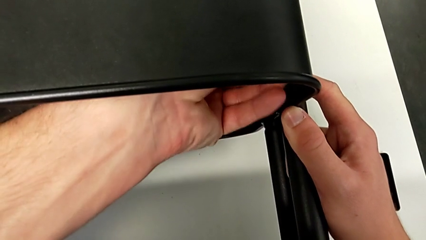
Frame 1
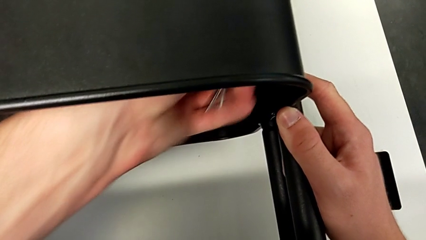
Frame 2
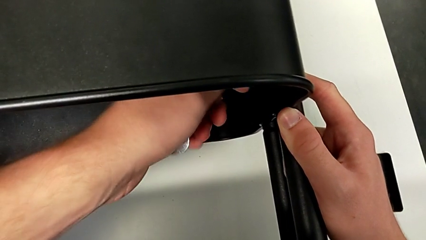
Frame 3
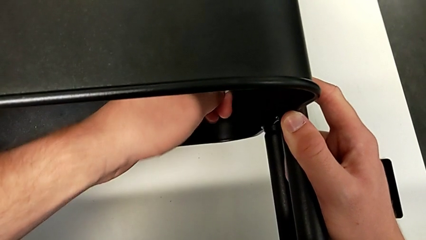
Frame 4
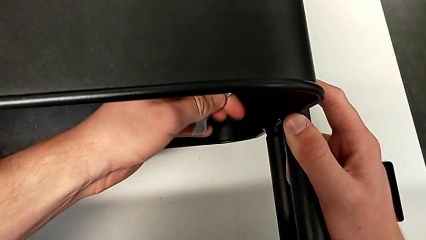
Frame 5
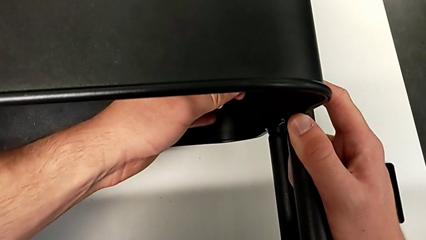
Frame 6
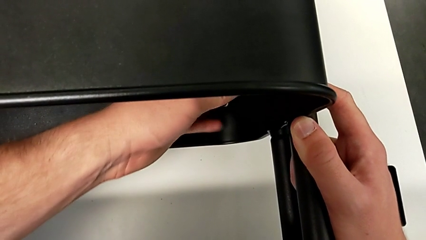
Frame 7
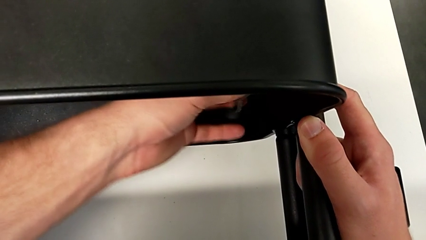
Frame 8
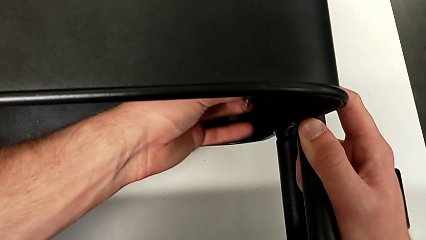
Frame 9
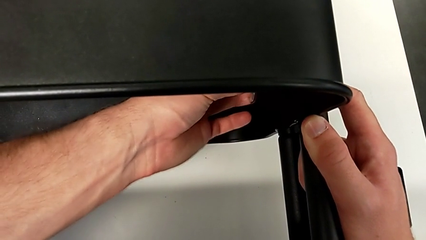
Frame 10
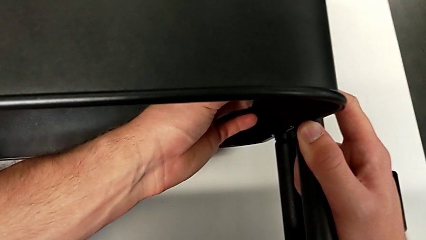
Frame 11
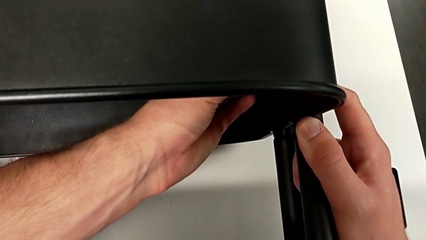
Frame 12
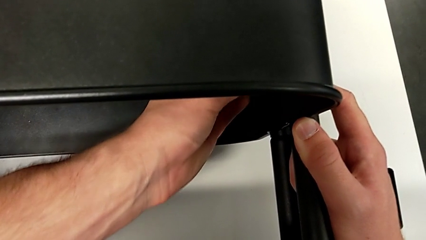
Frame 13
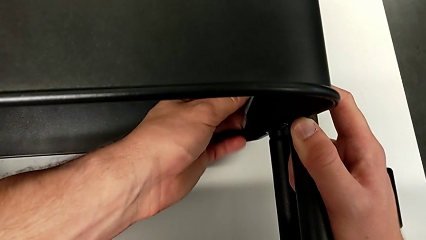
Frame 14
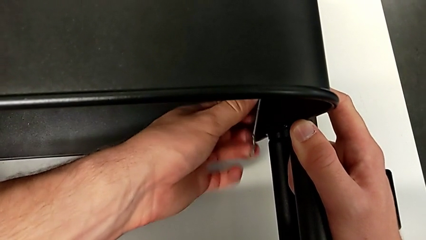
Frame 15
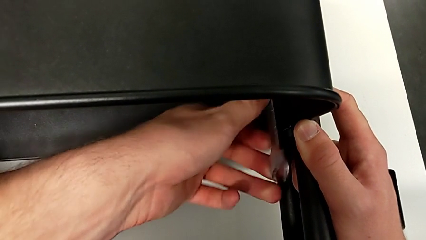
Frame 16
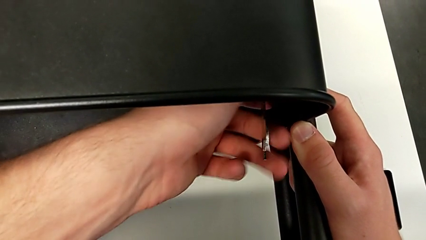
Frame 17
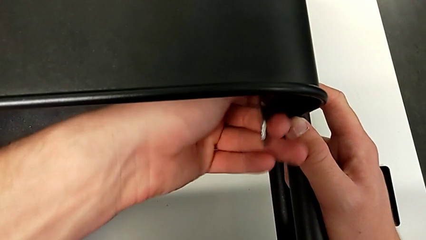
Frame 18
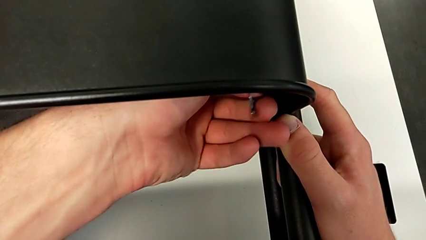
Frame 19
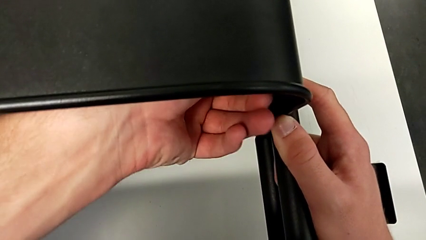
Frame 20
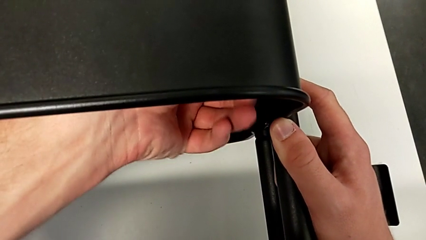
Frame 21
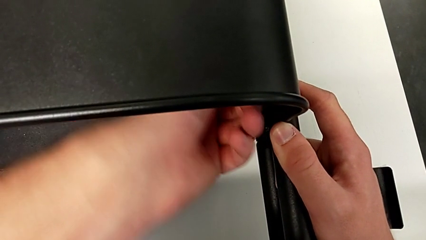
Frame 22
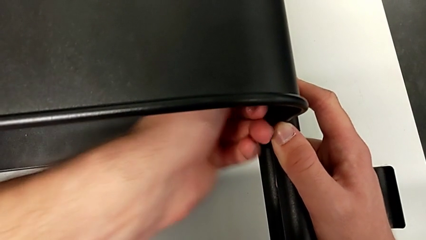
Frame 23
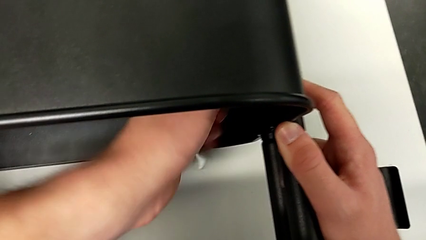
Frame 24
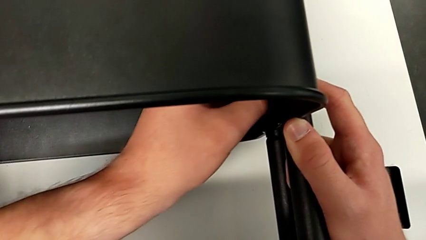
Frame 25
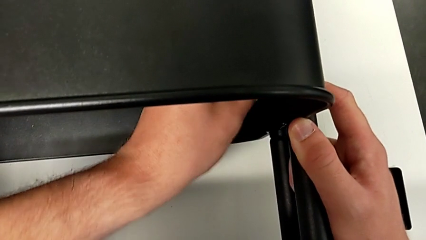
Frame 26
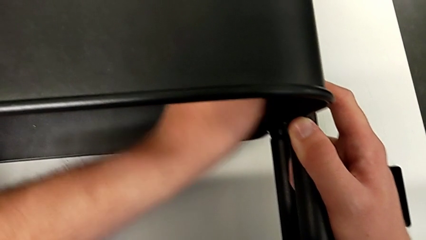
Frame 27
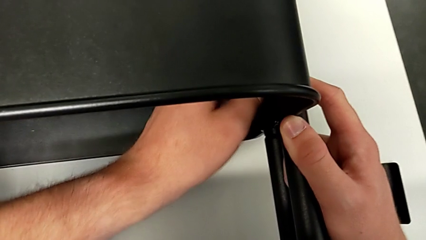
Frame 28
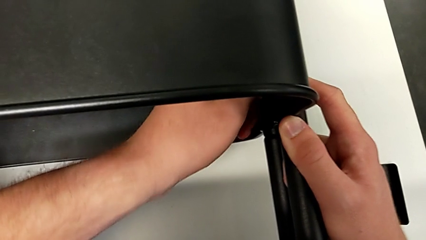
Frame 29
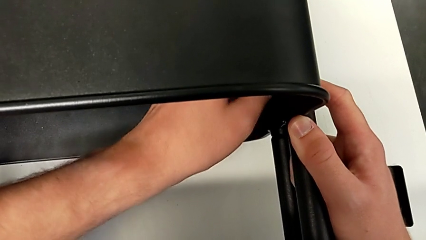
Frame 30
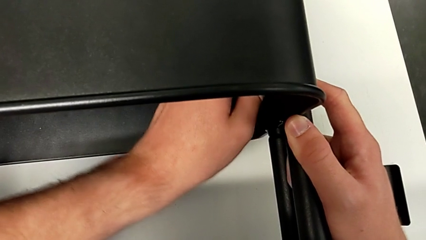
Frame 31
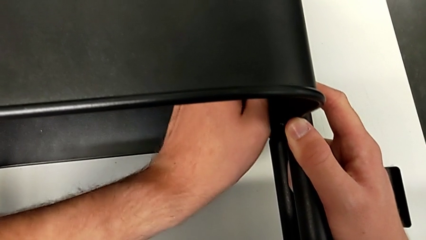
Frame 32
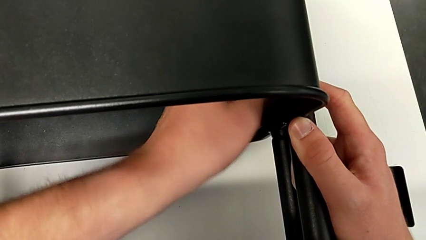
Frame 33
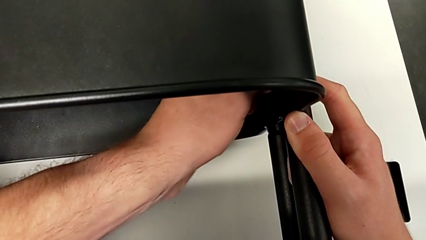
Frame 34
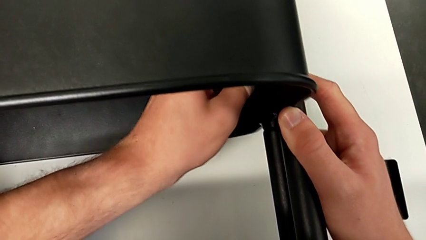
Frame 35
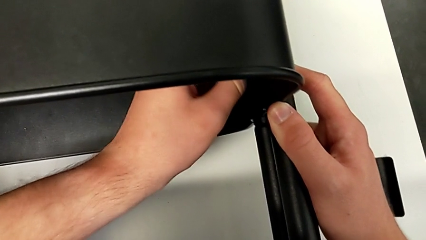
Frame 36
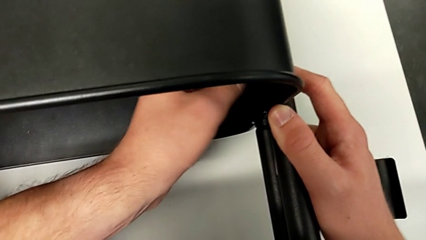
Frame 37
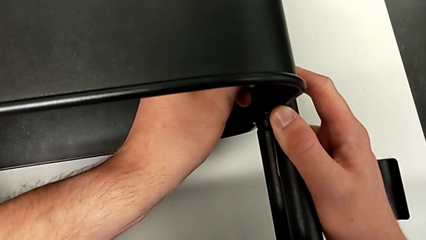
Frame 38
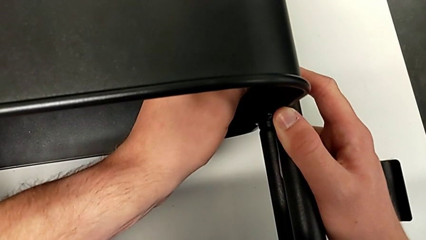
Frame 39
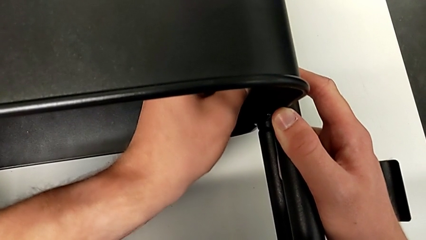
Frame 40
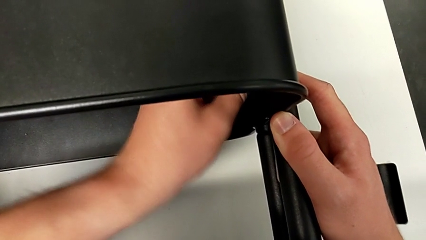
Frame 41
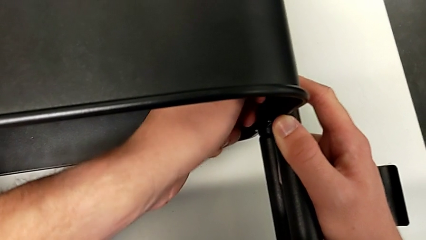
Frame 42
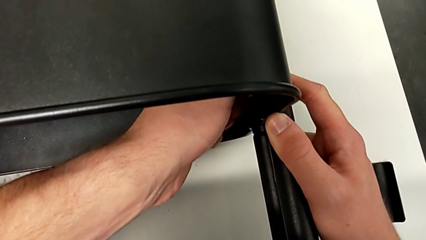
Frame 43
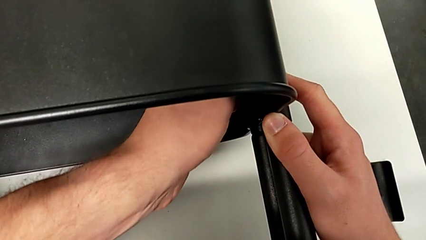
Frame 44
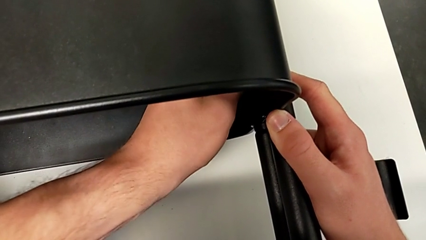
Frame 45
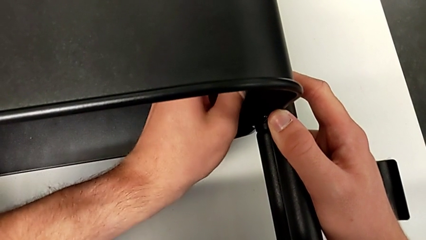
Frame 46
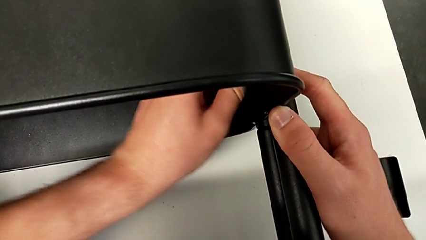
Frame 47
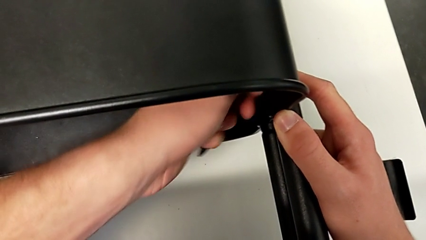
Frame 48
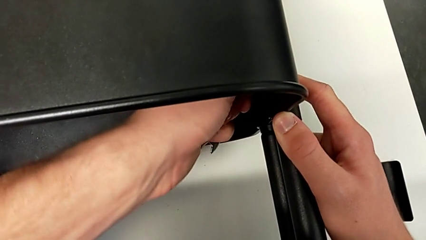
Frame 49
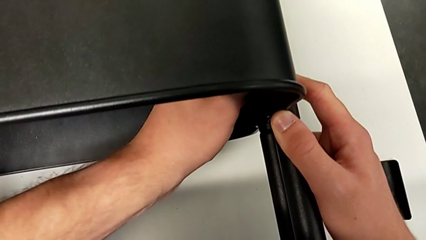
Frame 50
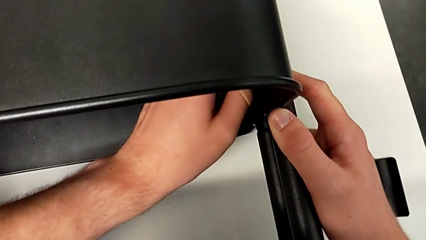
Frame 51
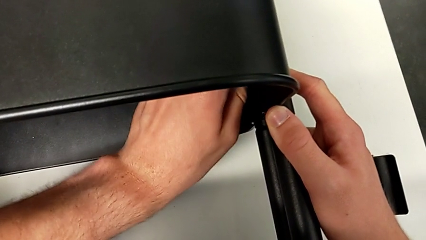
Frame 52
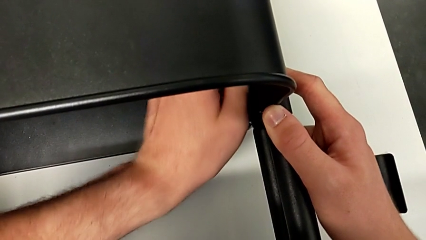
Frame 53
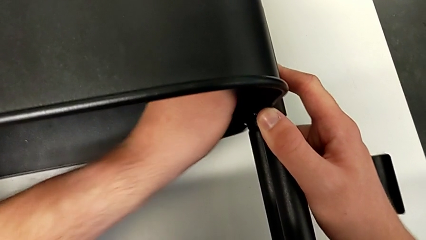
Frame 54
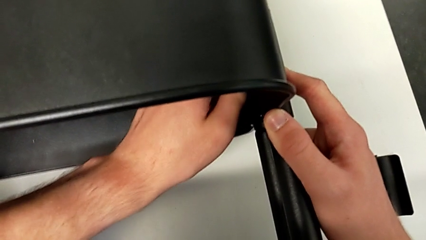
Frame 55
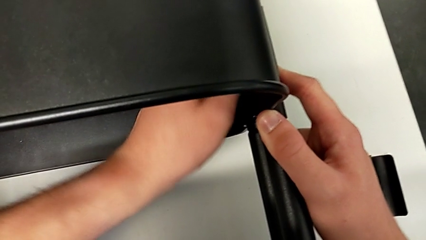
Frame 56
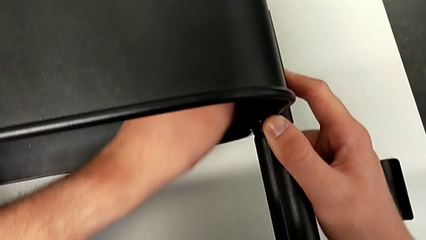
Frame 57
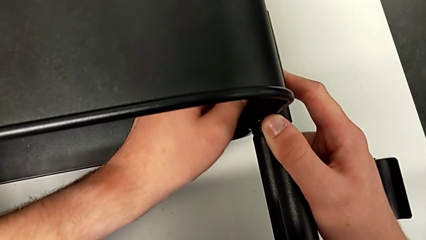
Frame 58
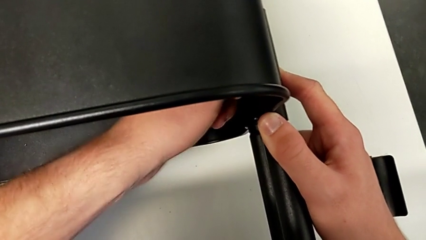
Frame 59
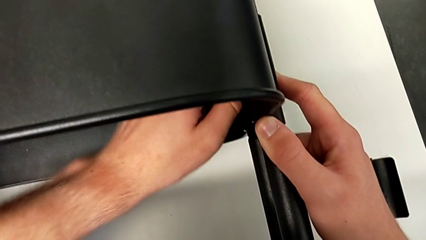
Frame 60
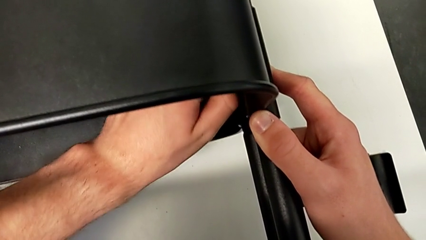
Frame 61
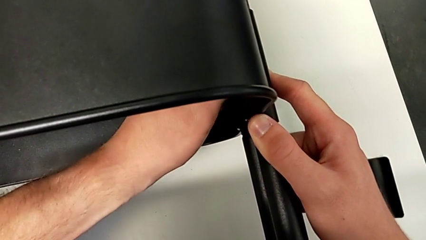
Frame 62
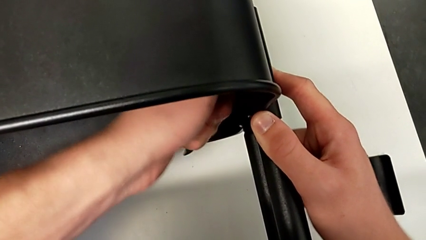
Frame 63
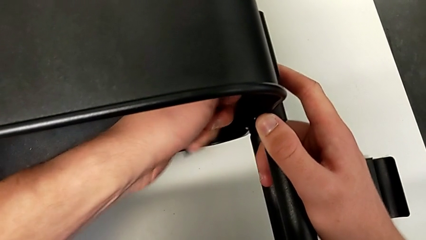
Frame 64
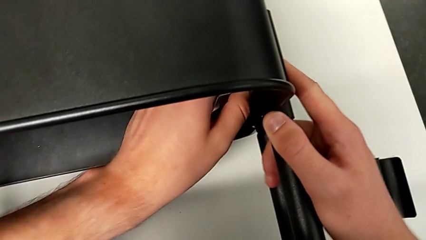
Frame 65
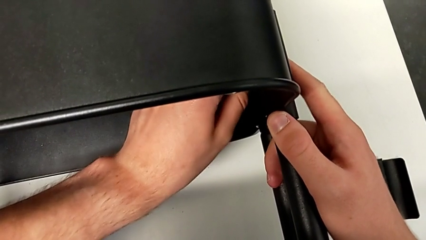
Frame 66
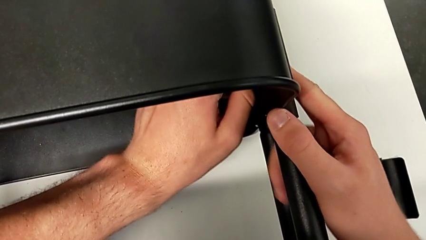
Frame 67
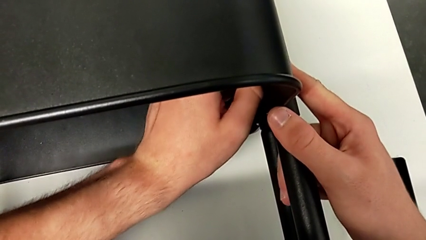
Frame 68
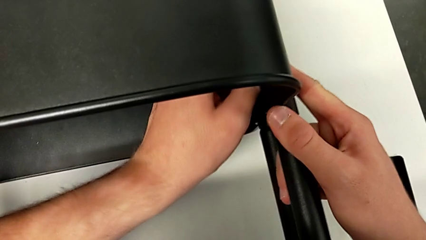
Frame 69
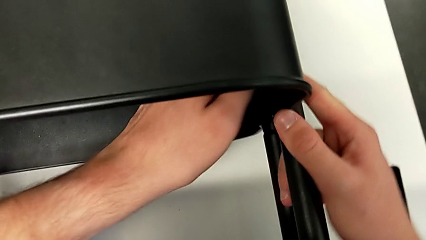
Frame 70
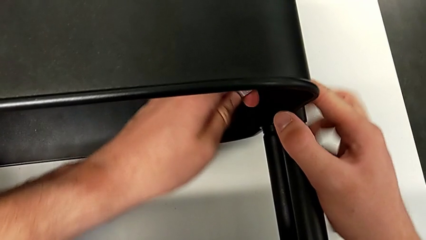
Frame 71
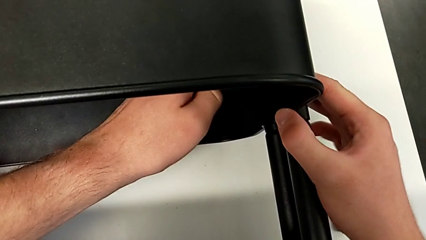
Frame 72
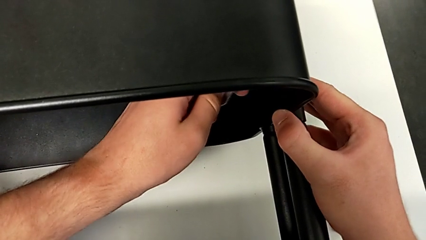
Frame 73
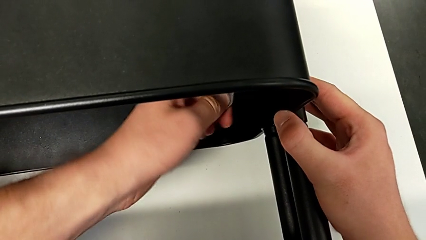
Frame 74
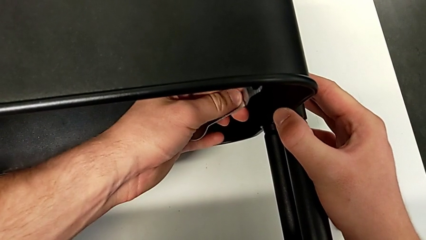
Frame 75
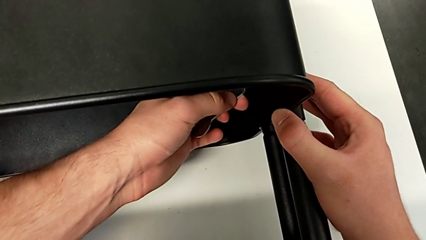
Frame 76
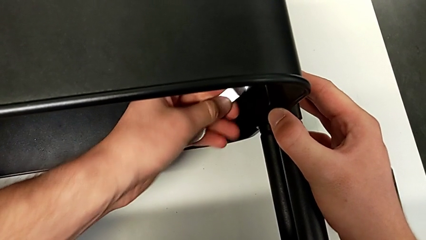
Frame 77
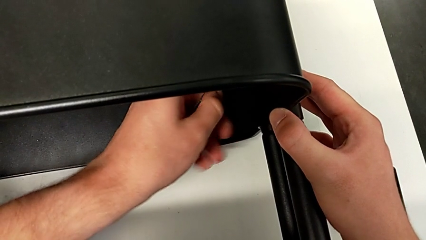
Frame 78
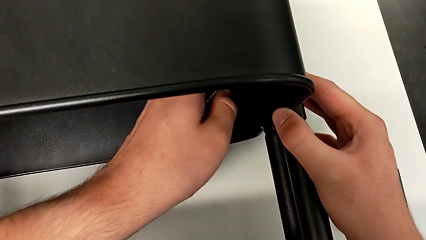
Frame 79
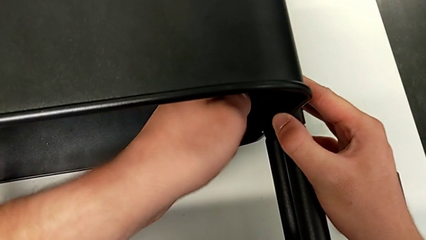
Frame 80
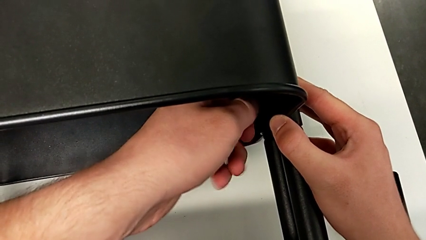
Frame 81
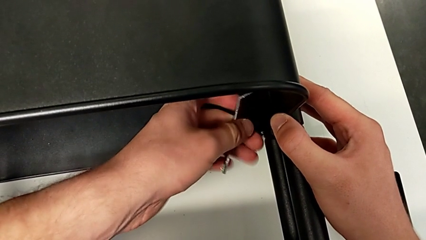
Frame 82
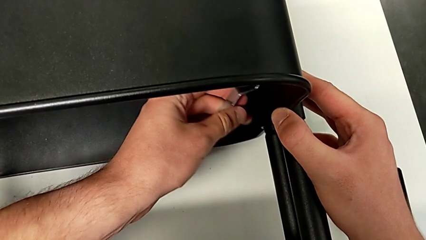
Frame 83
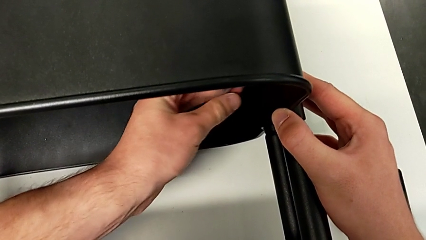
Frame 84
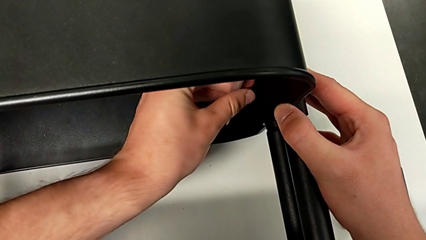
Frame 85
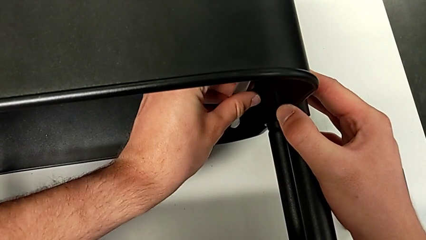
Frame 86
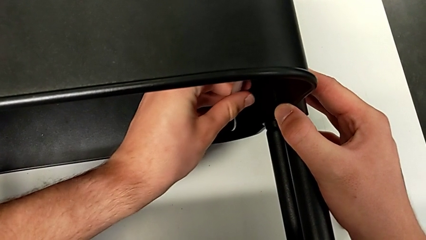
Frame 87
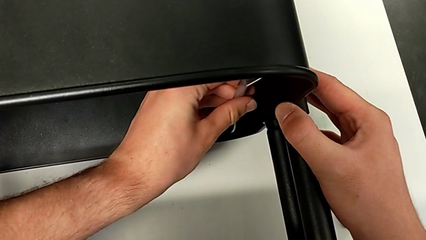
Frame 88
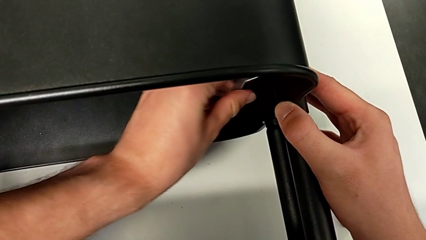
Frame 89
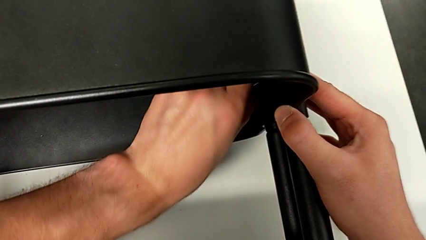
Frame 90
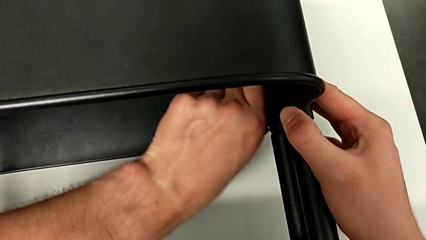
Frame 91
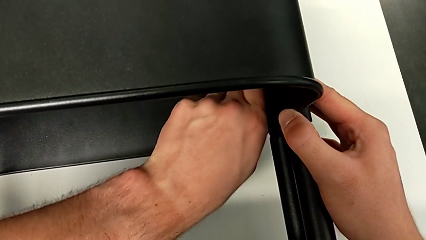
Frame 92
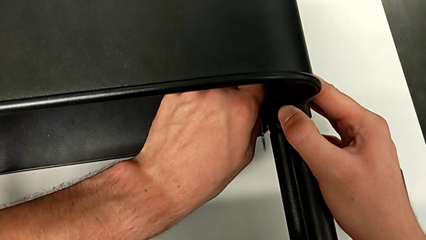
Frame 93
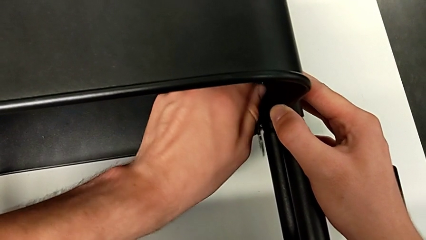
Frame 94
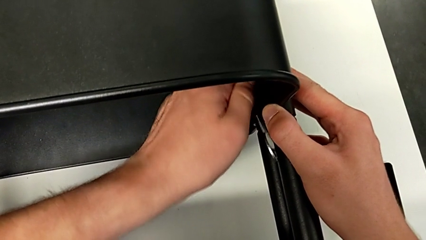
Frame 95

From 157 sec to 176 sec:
The camera wearer is unscrewing the right bracket of the middle tray. They keep unscrewing the second hexagon cap nut, grab it, unscrew it and begin to insert the hexagonal wrench, trying to insert the wrench into the hexagon cap nut to unscrew it but failing to grasp it properly.
